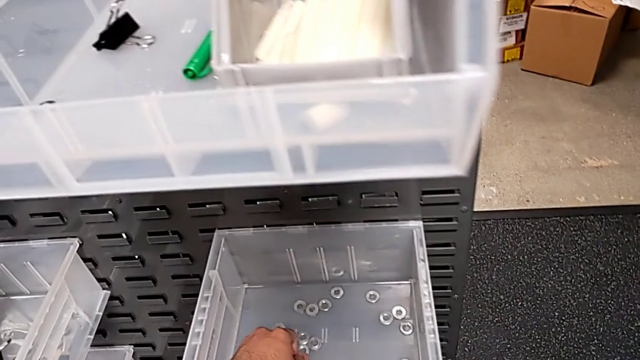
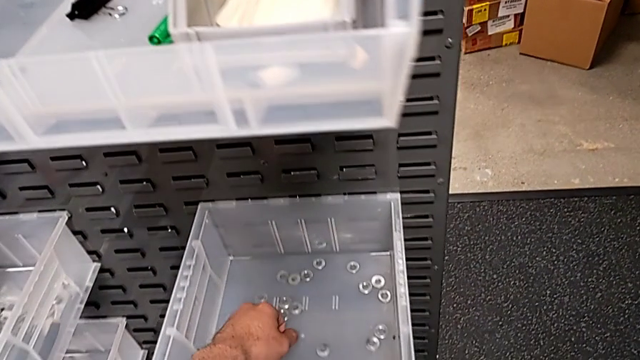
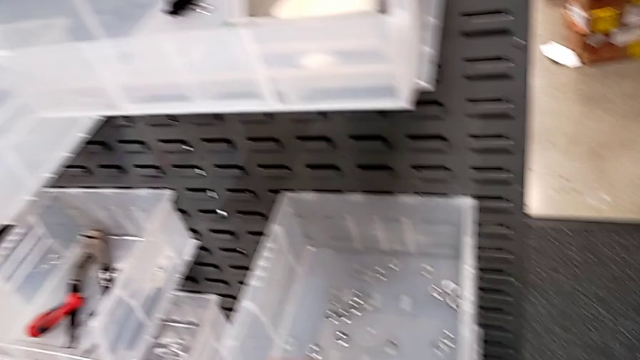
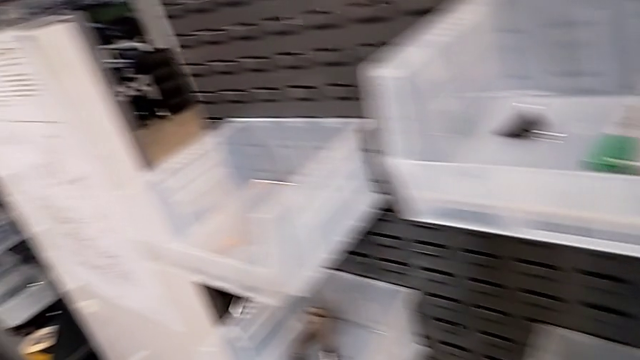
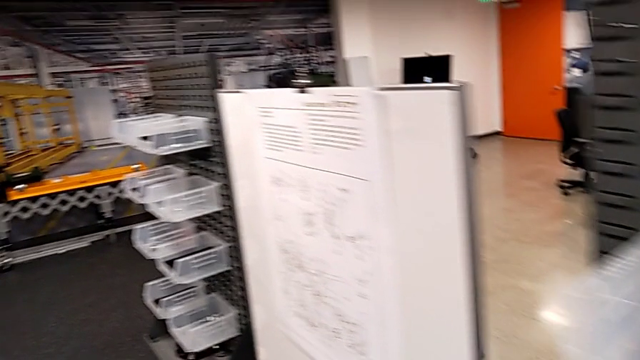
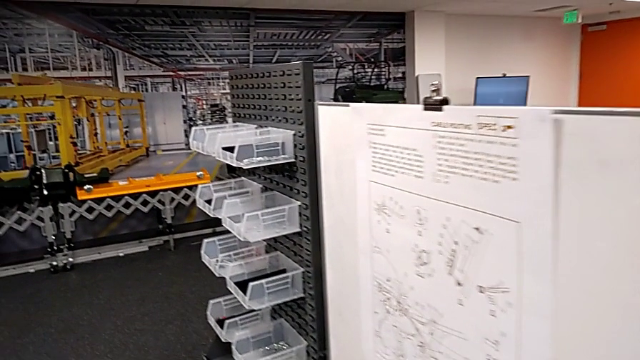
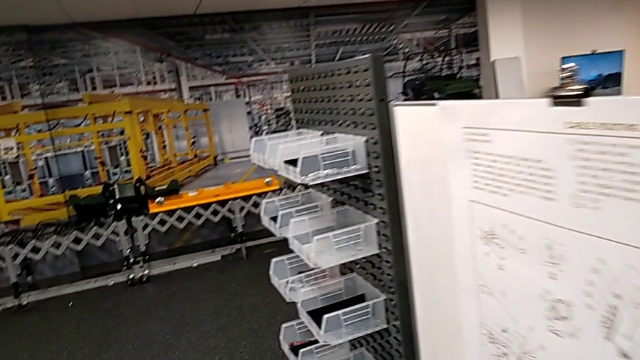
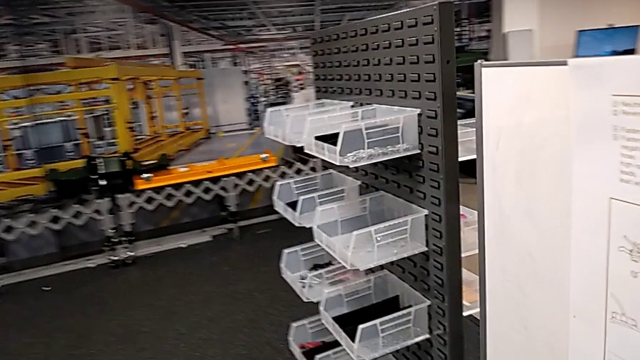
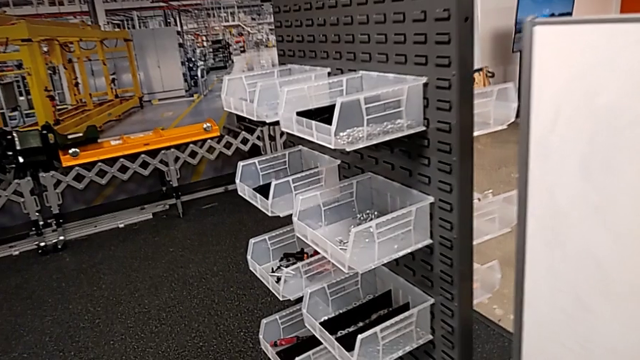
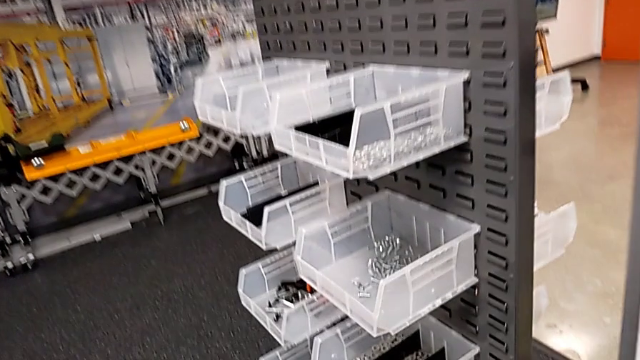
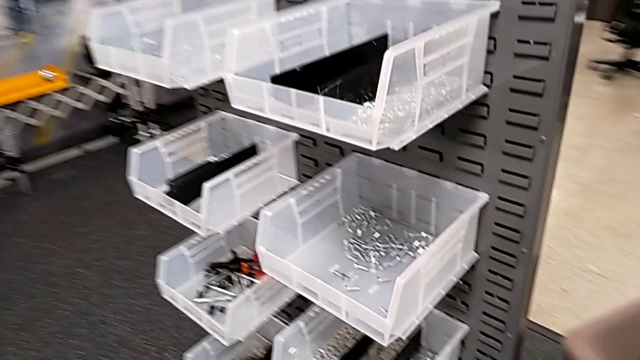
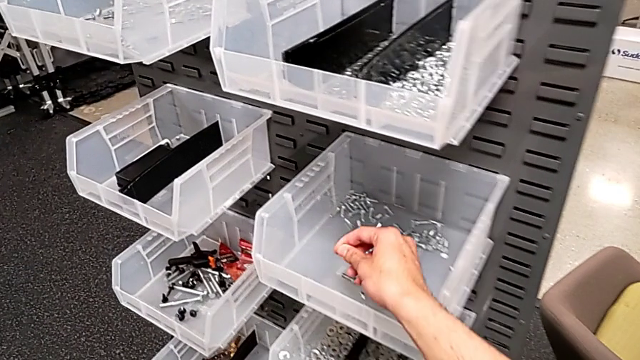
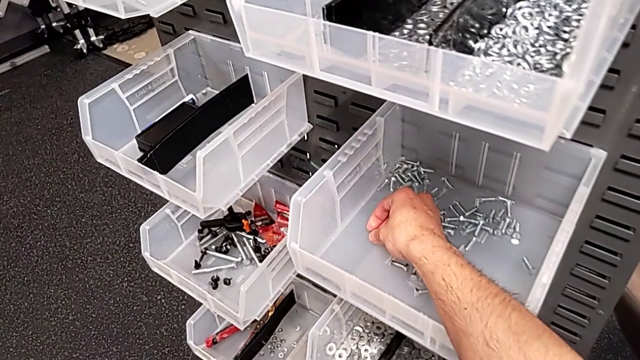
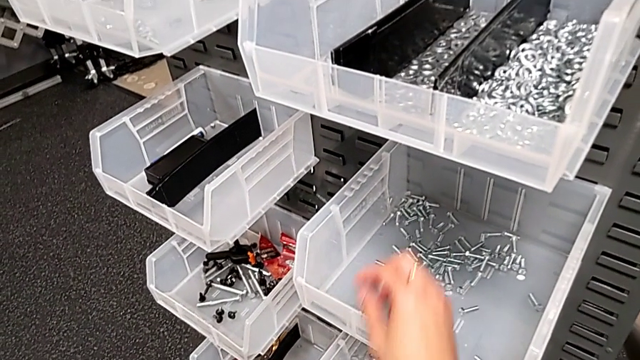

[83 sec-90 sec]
The camera wearer is placing a washer and bolt in a container. They place the washer and place the bolt.
